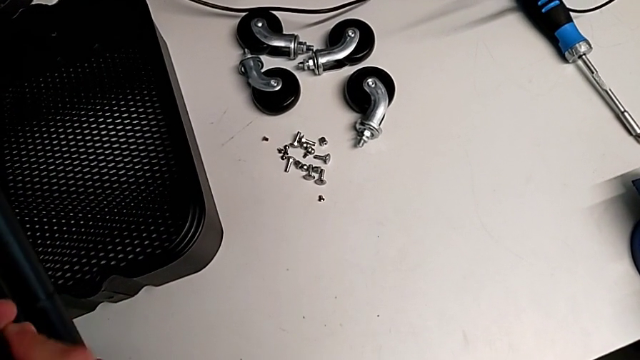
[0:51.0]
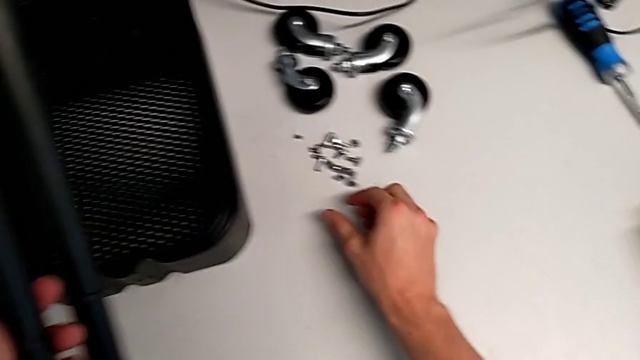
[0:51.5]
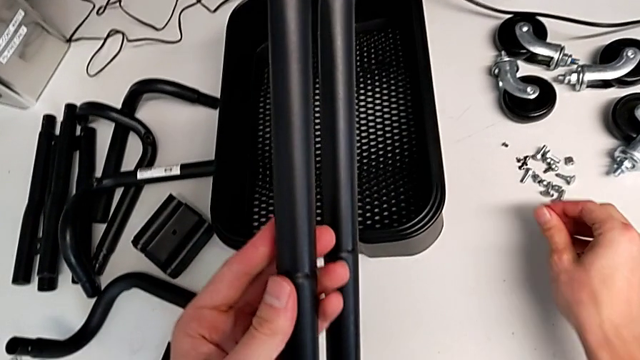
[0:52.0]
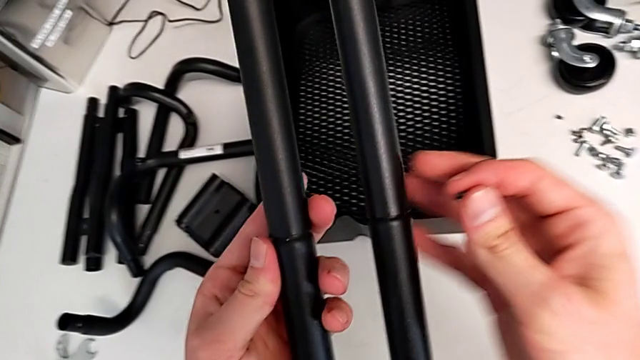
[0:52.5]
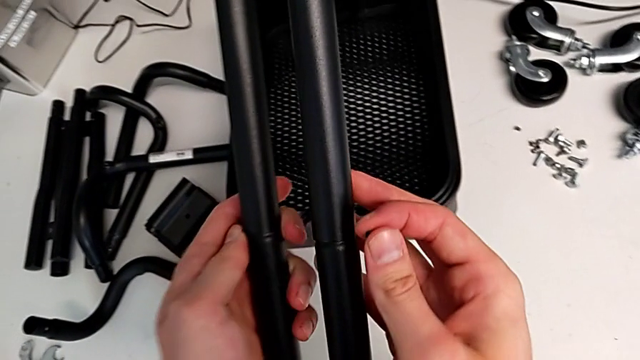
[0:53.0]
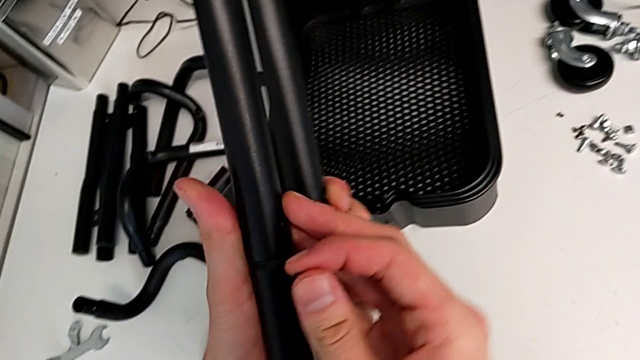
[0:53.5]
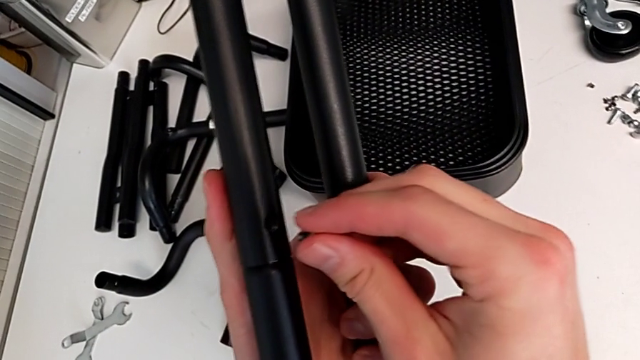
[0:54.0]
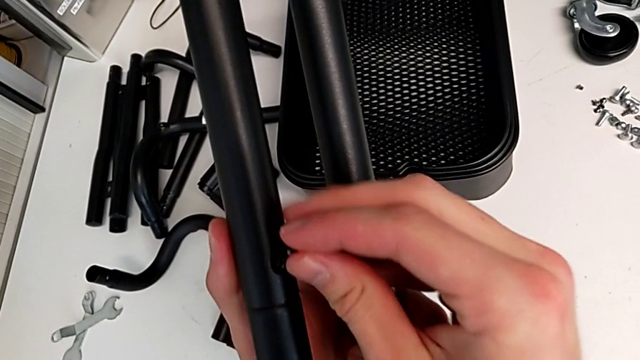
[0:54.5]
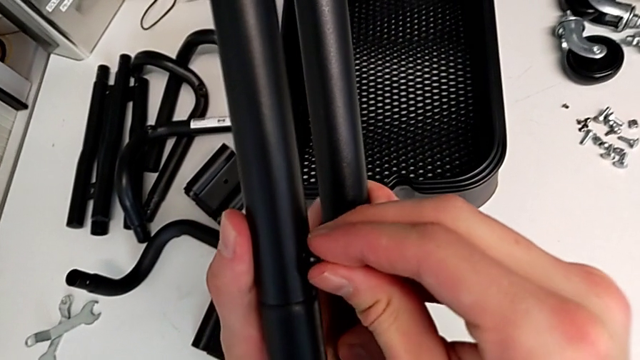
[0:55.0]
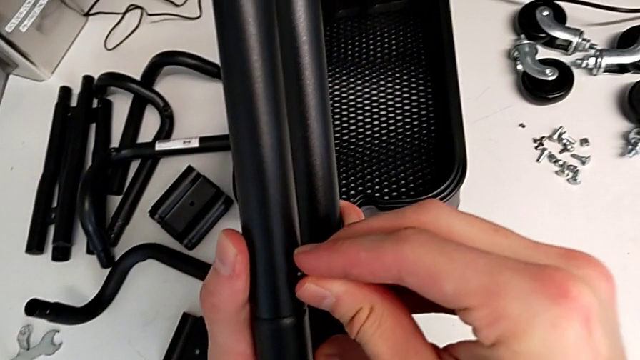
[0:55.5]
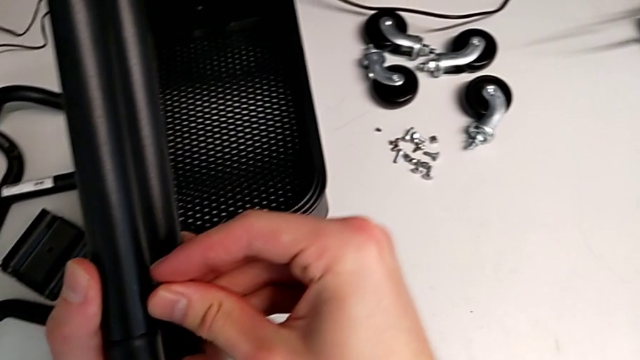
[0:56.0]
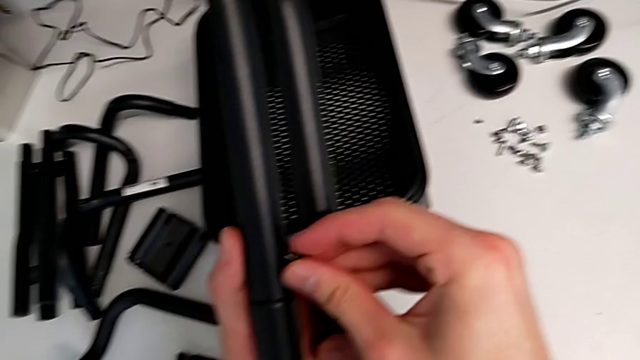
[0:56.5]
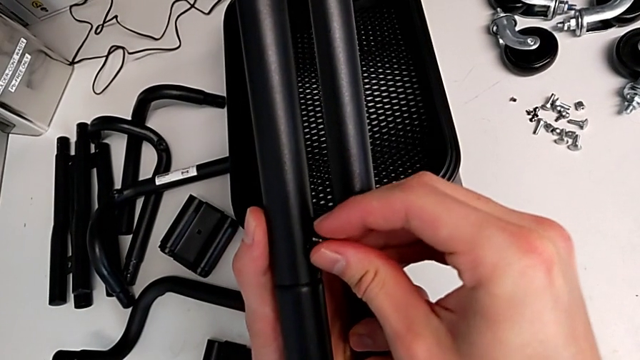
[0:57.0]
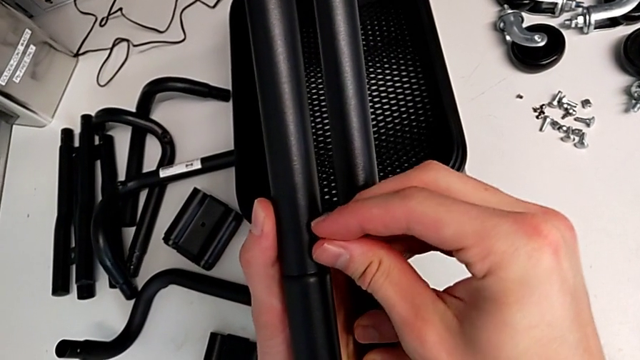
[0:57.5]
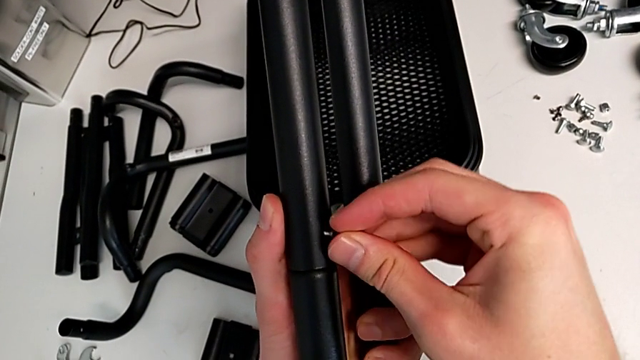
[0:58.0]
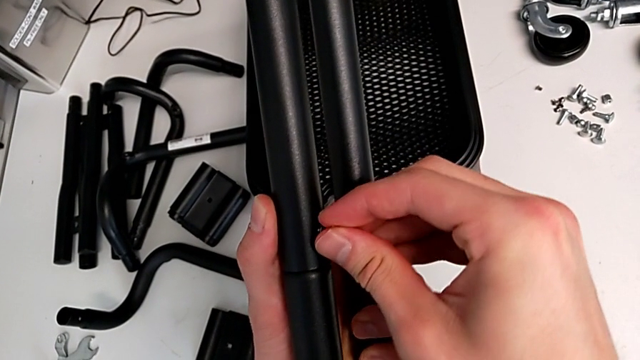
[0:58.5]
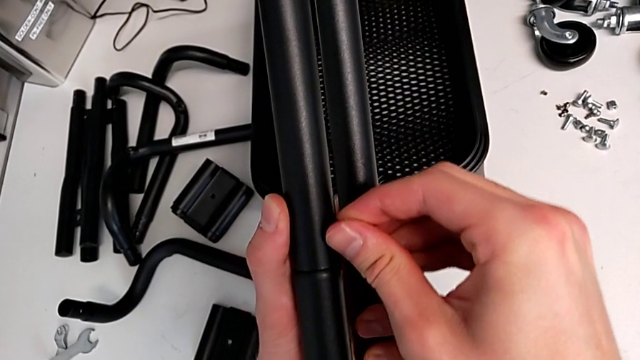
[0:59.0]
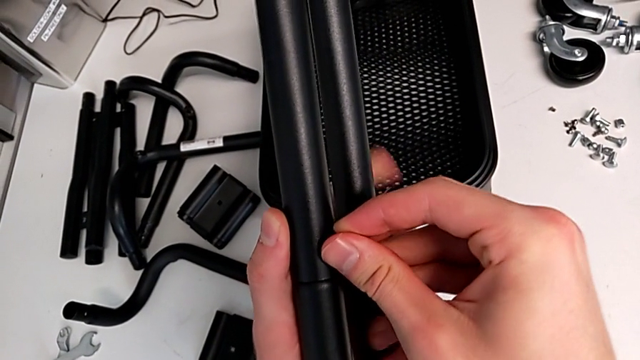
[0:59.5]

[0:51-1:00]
The camera wearer is assembling the first sidebar of the shelf. They grab the screw, insert it and begin to screw it.

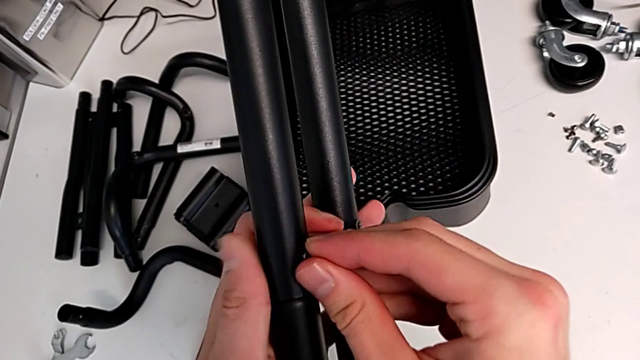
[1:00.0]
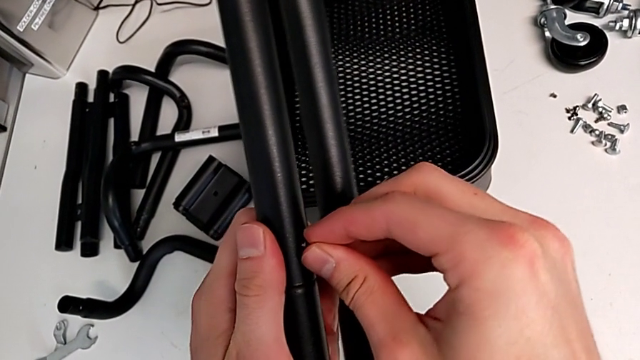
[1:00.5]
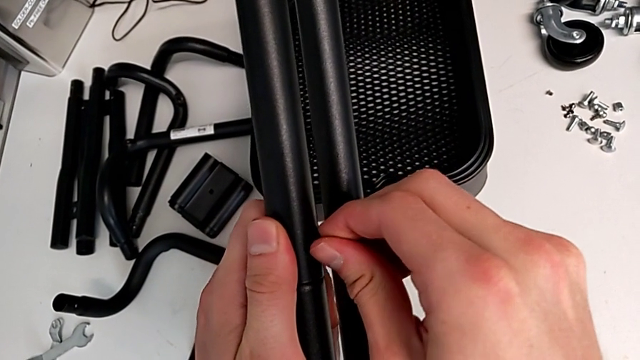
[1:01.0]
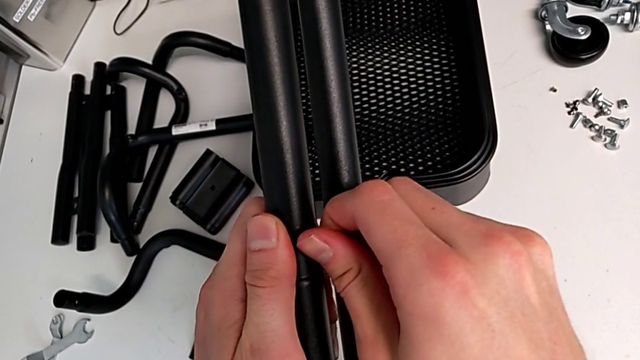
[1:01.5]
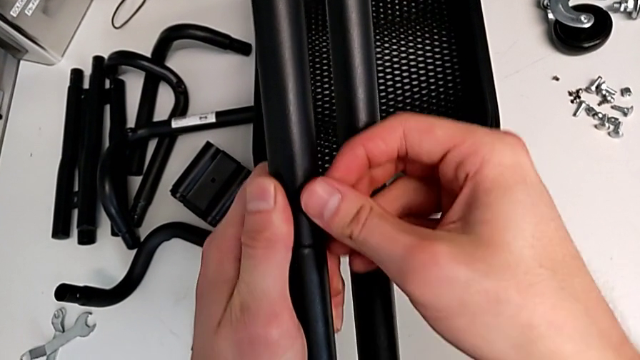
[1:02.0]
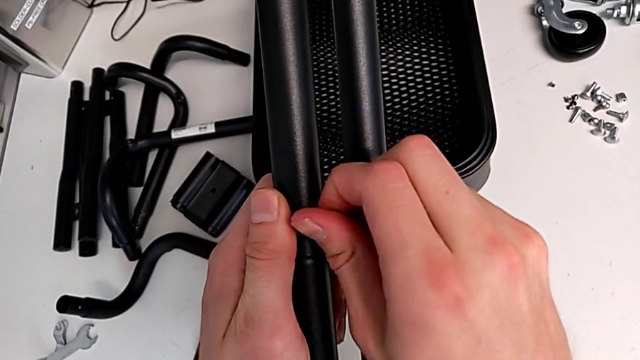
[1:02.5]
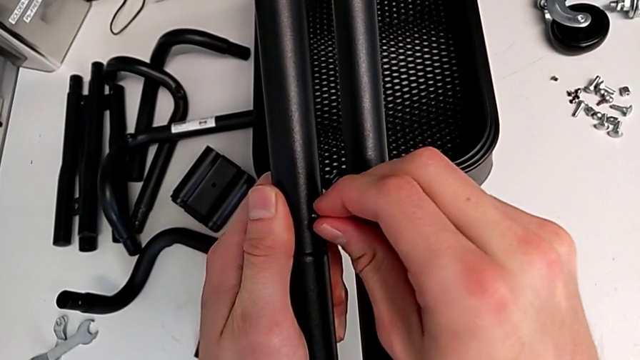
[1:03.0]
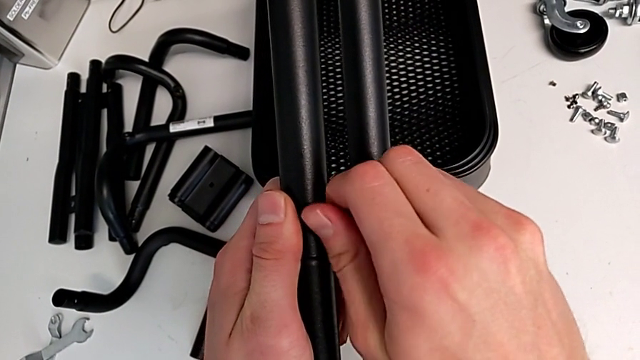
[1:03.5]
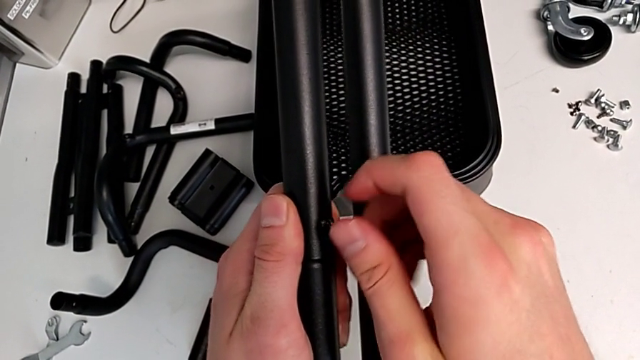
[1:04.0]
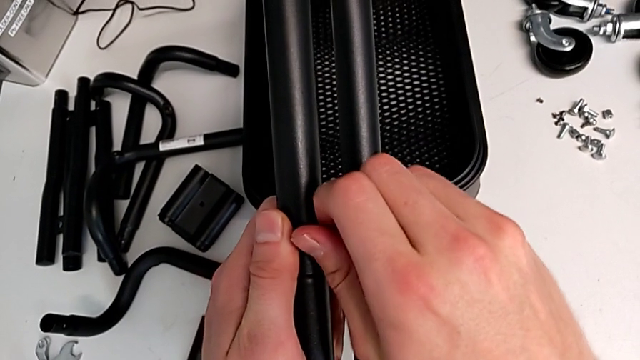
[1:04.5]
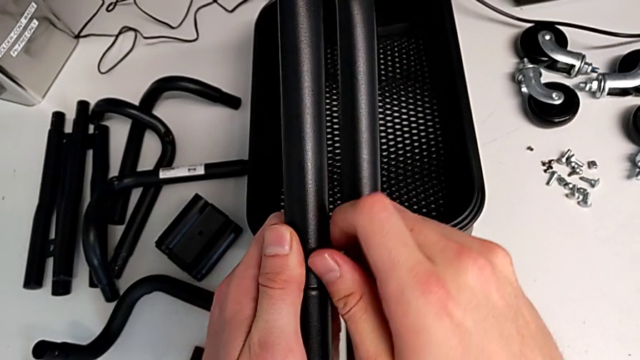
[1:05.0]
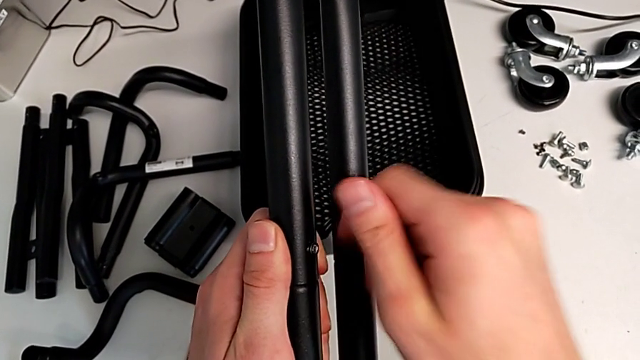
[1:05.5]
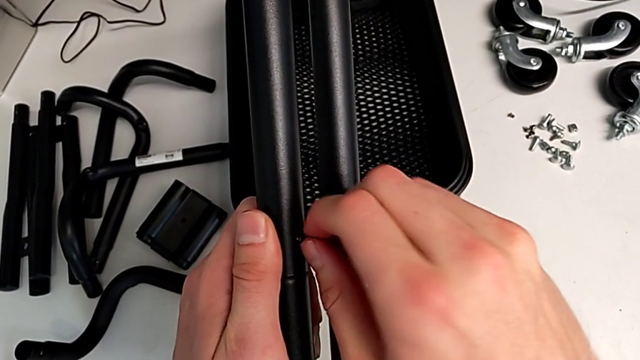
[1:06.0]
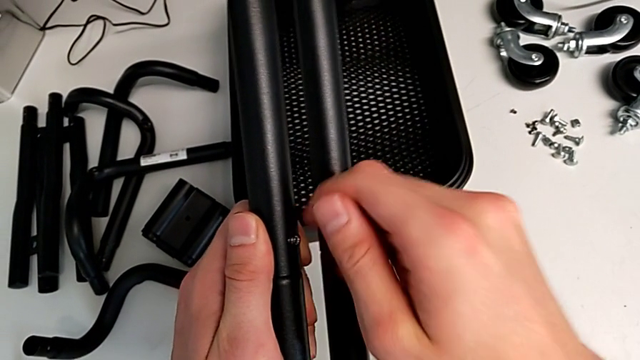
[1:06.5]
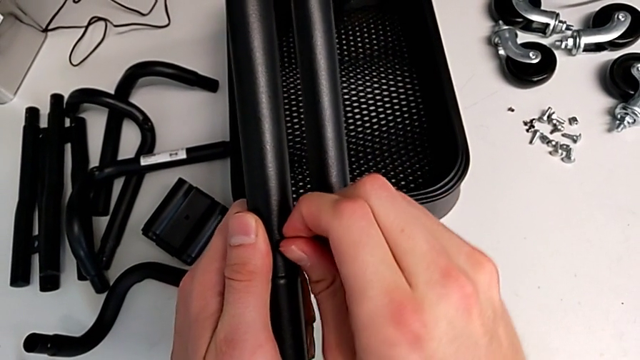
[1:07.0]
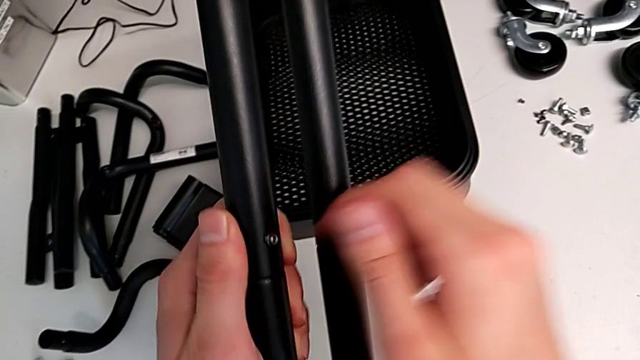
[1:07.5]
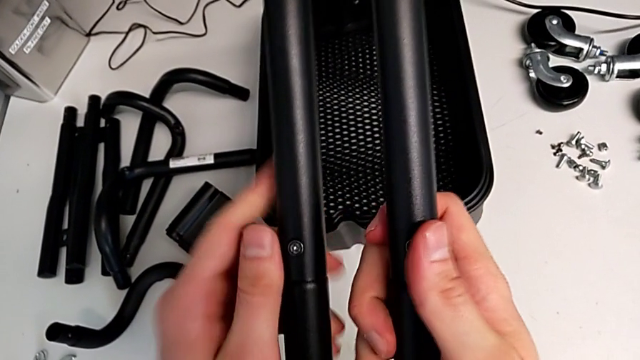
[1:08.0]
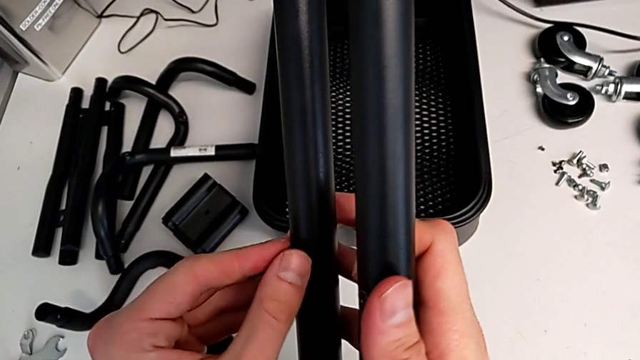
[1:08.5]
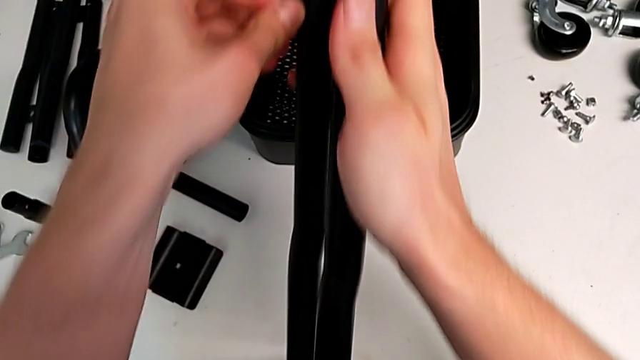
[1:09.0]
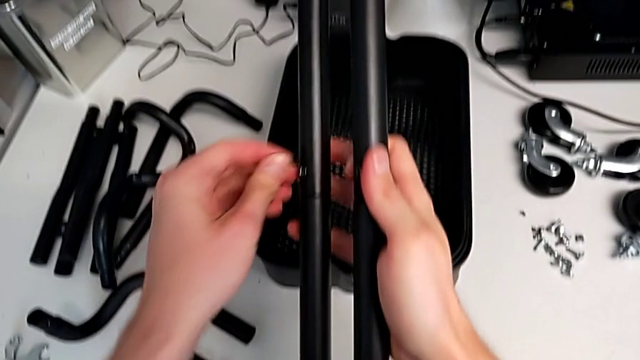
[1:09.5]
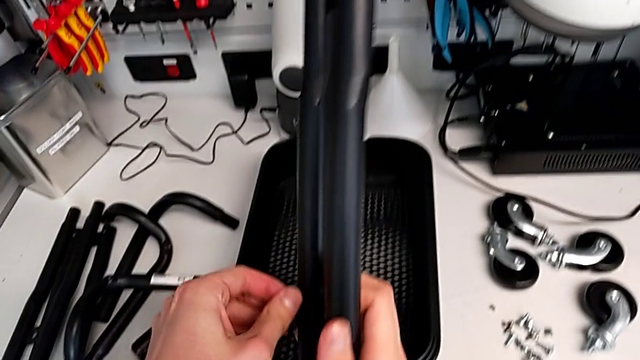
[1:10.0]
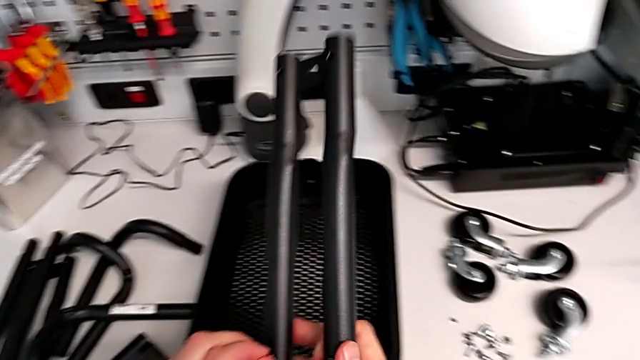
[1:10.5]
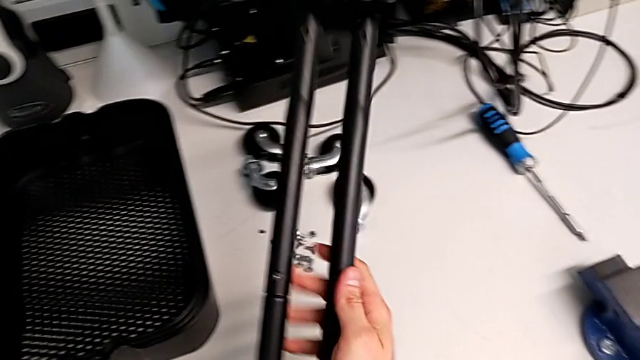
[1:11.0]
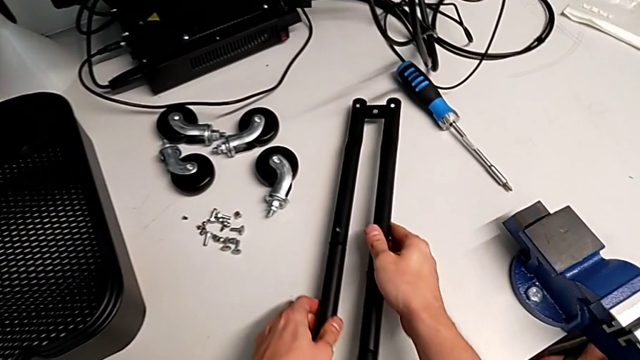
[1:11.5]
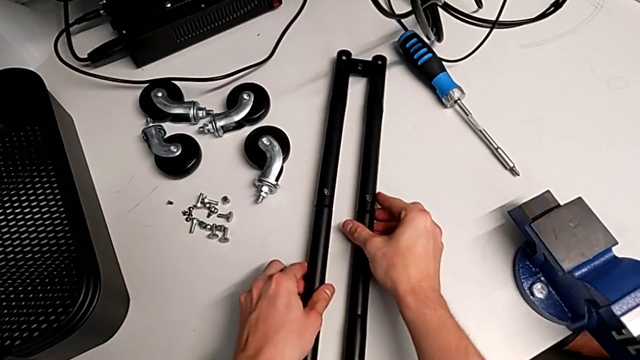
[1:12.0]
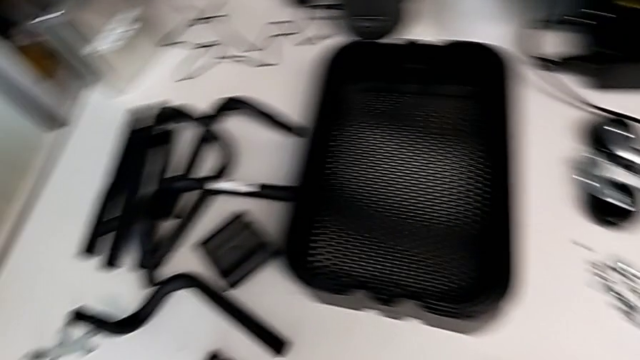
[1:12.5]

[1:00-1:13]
The camera wearer is assembling the first sidebar of the shelf. They keep screwing the screw and place the first leg.
